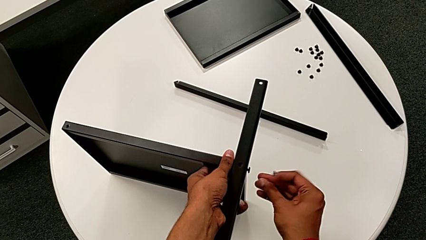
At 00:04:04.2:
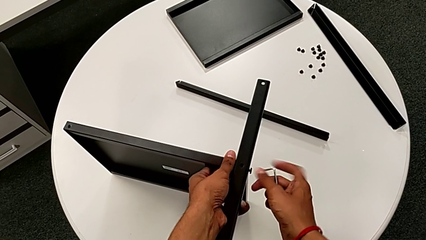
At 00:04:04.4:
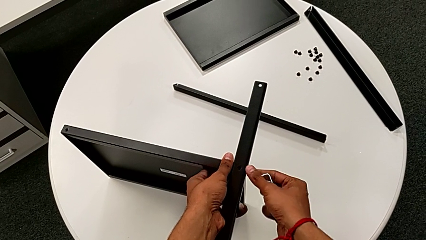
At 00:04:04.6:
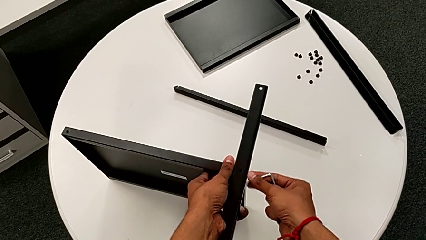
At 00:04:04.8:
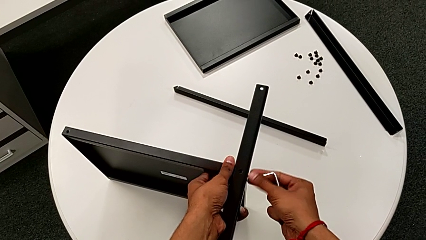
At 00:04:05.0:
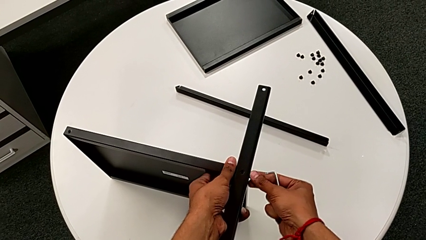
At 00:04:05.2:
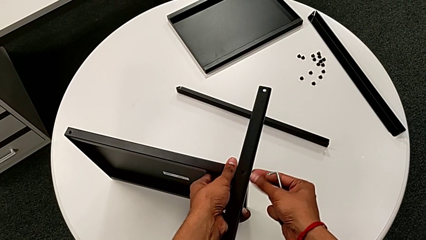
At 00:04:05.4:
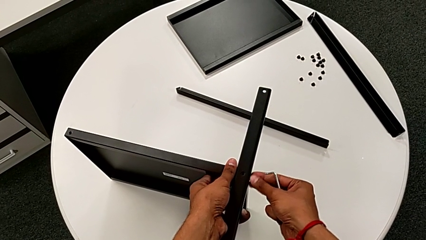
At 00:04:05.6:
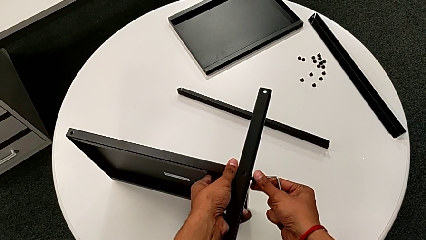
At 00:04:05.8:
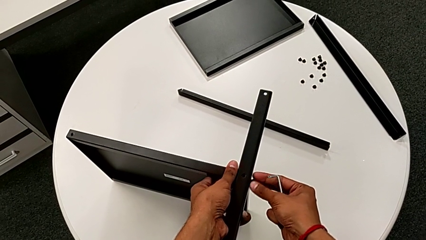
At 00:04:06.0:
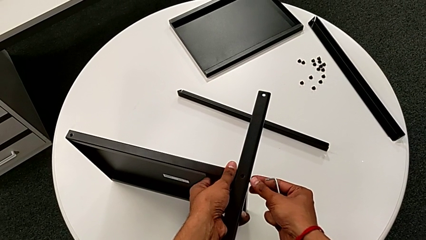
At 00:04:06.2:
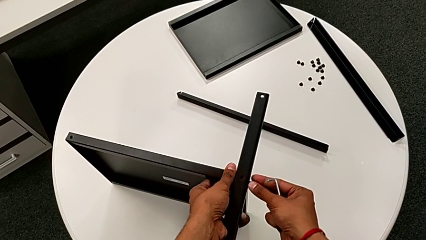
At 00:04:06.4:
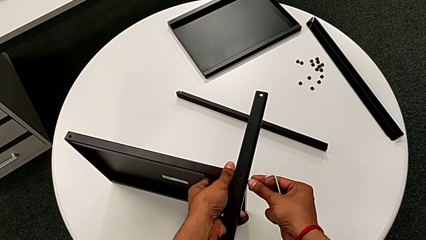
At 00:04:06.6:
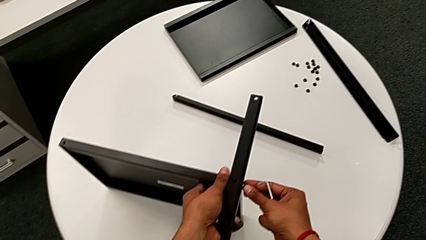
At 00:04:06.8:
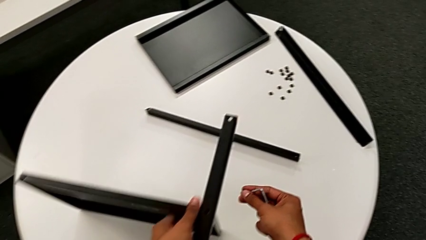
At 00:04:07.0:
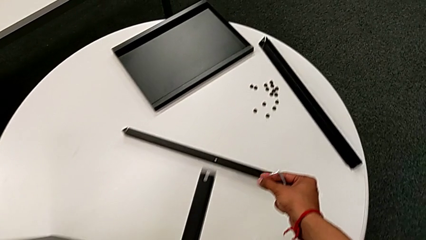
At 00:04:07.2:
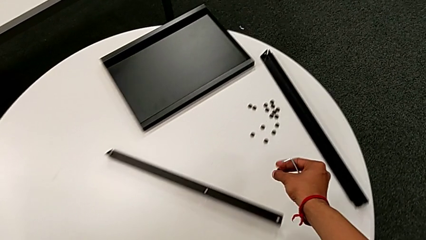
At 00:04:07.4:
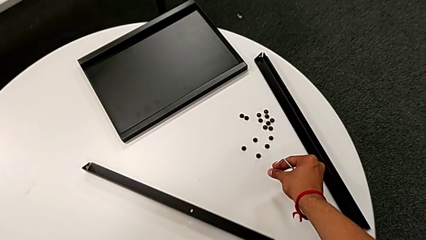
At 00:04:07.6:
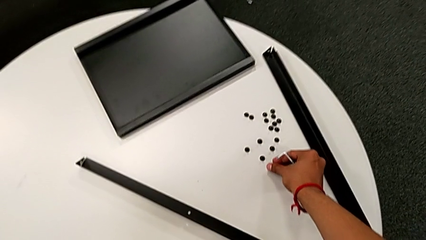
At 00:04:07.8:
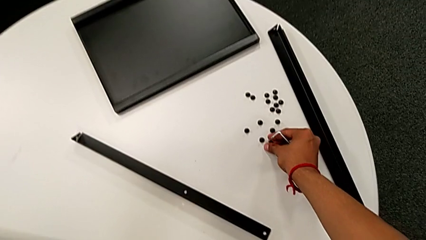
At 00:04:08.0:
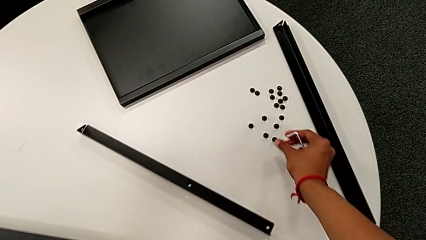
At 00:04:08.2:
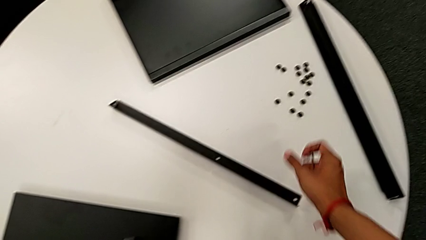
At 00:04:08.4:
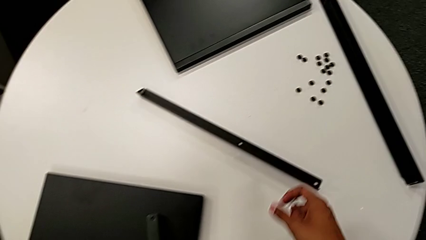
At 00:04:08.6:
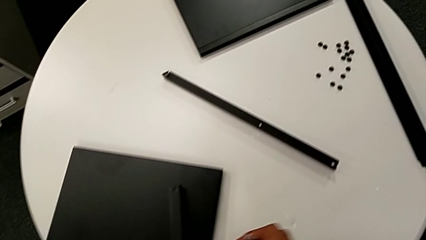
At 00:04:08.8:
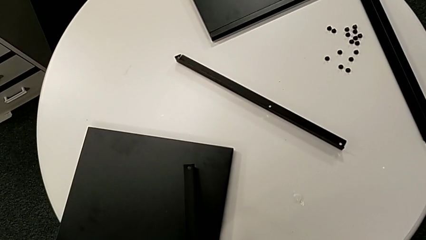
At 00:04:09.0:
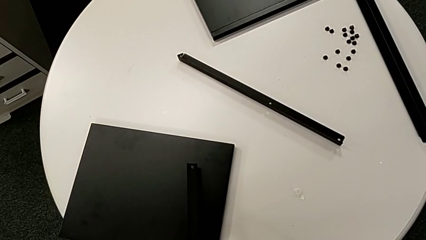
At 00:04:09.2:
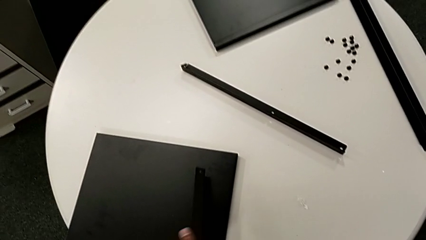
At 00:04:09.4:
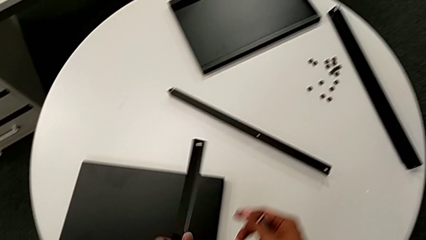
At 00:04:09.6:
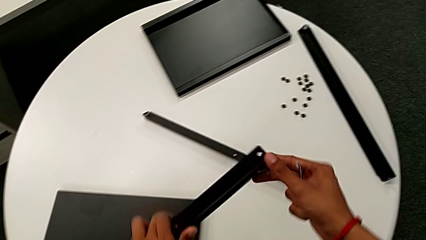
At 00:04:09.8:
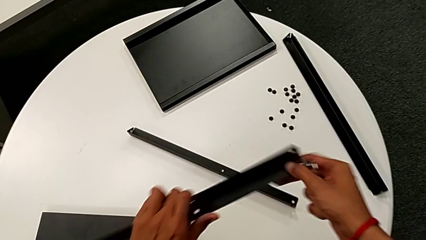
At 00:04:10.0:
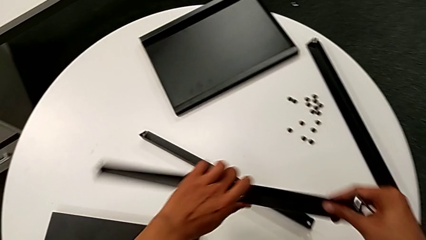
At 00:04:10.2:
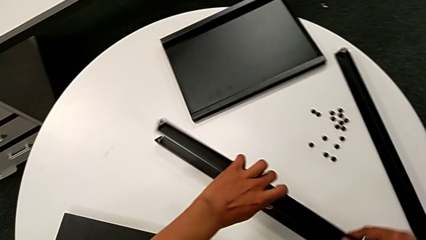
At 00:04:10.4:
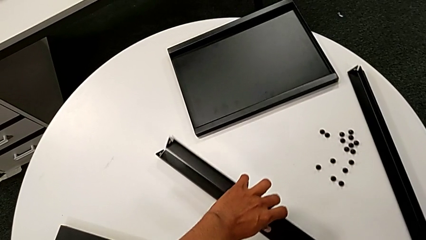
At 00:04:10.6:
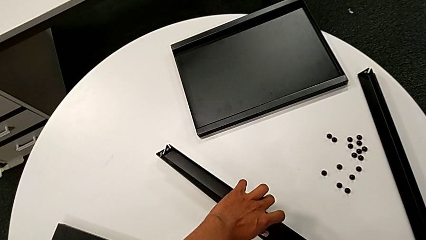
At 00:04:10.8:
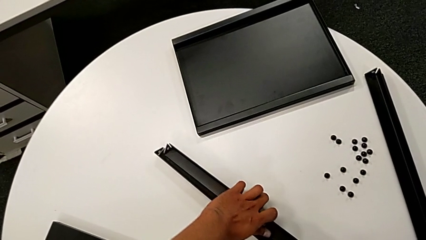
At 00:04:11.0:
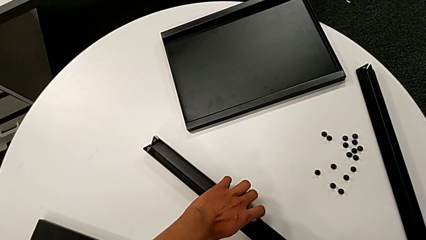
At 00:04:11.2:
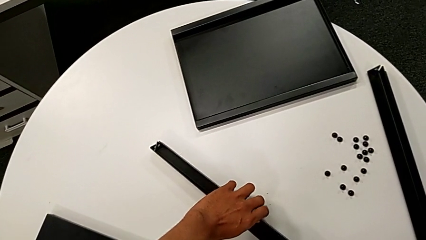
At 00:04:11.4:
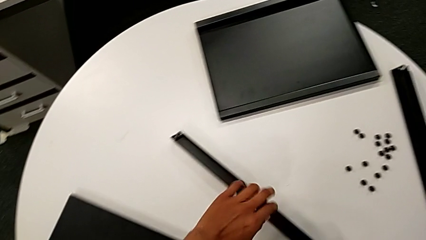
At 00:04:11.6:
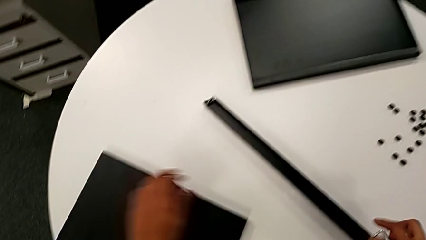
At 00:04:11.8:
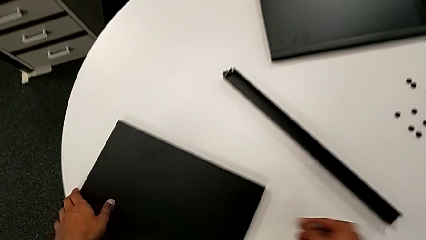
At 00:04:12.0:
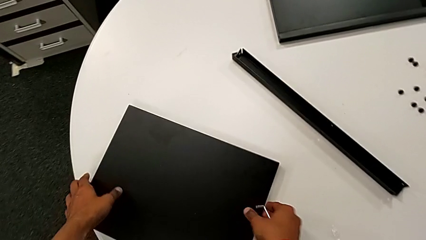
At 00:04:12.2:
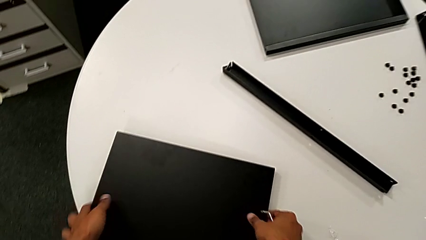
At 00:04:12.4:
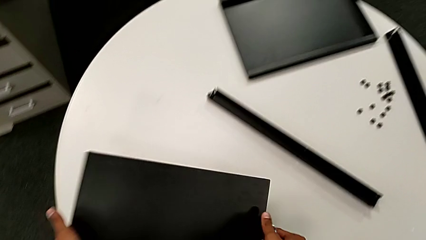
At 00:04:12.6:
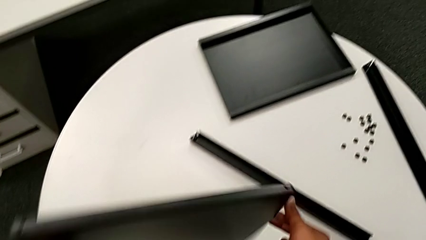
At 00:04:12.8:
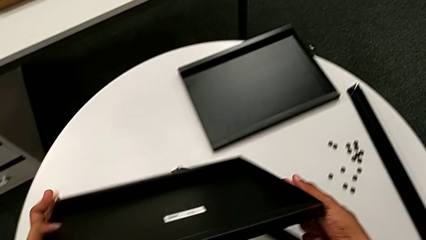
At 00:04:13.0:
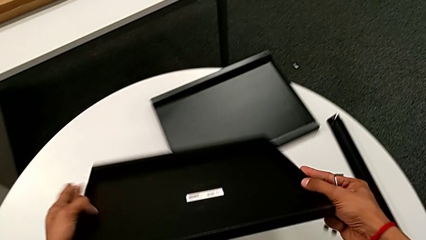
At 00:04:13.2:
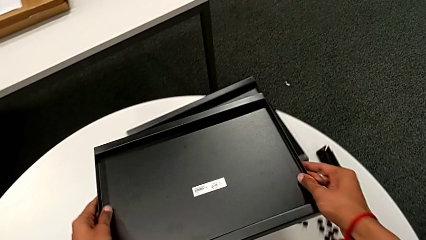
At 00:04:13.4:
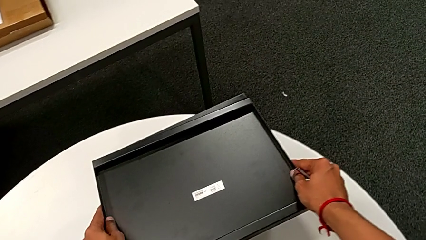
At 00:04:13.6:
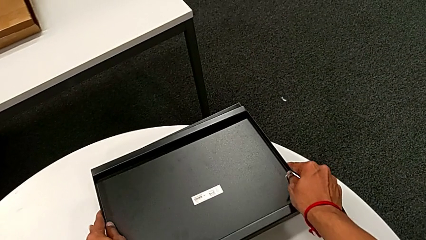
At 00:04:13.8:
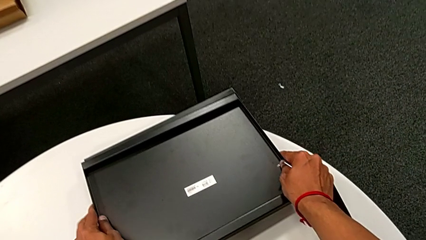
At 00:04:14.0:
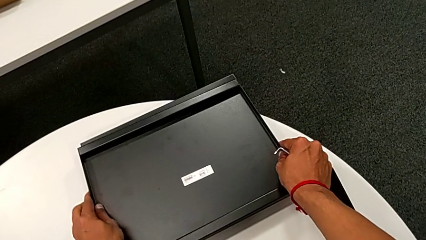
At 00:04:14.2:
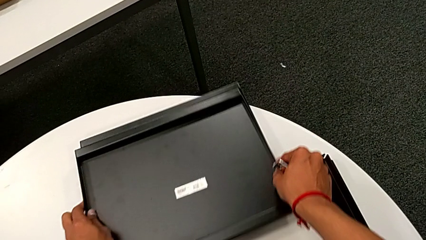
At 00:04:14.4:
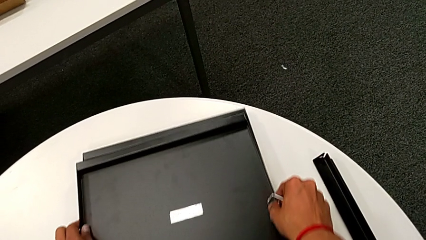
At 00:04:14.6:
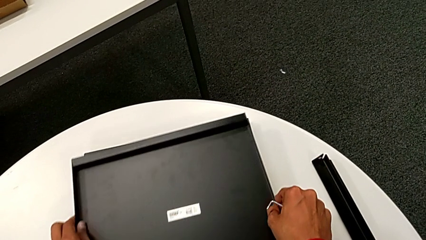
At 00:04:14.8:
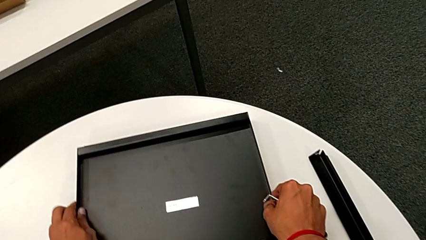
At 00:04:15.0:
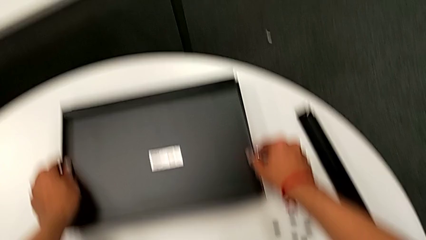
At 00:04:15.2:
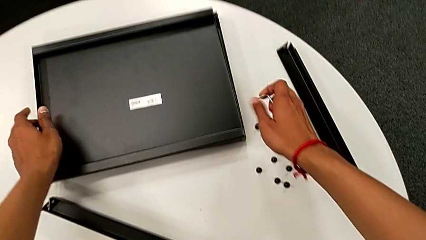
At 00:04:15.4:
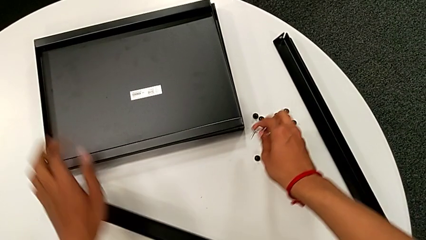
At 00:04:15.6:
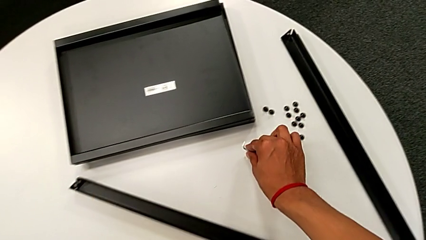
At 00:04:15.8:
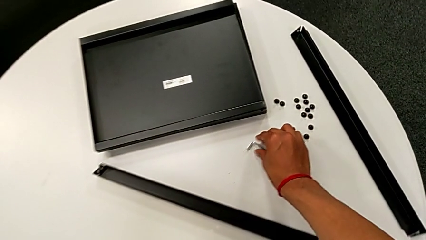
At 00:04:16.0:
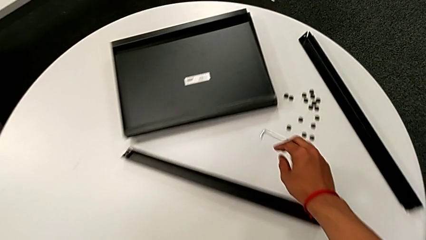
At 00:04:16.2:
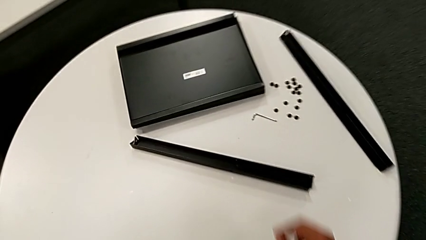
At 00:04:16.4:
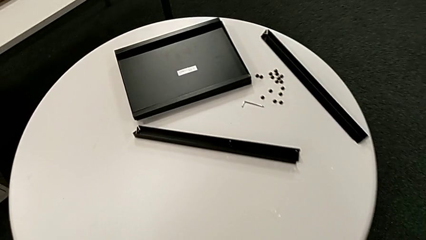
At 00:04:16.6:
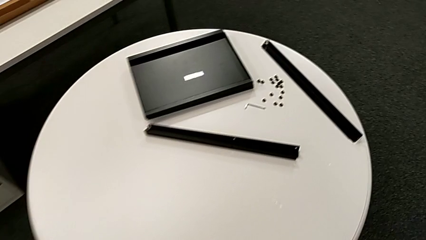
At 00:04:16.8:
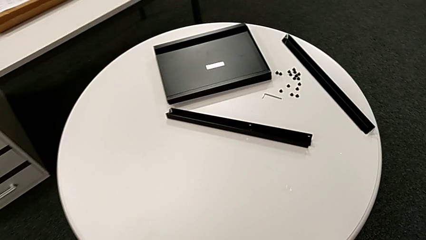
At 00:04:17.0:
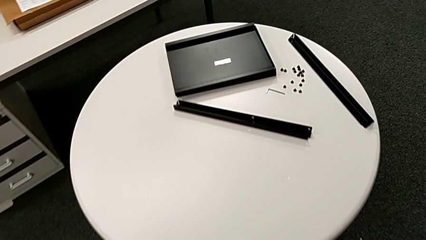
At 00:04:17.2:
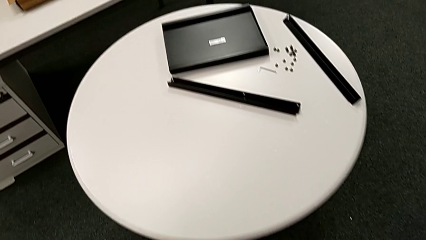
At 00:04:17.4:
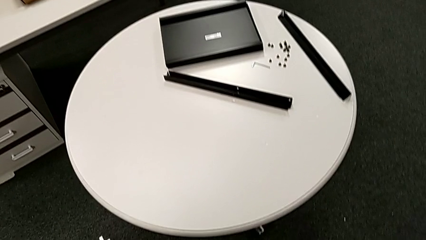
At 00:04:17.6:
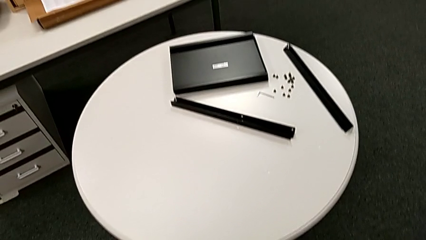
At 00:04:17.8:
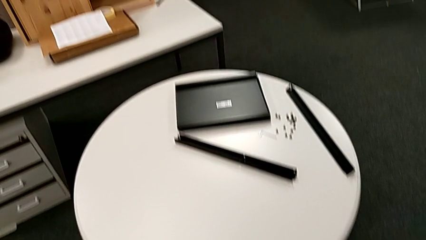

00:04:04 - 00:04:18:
The camera wearer is disassembling the fourth leg and the shelf. They withdraw the Allen wrench, unscrew the hex socket head, disassemble it, place it with the right hand, place the bottom tray, place the leg, rotate the bottom tray, place it, align the tray and place the Allen wrench.
